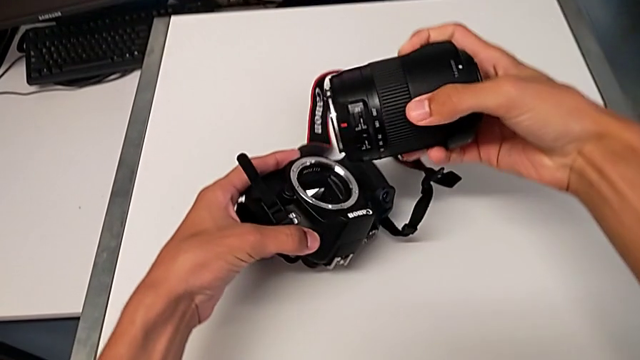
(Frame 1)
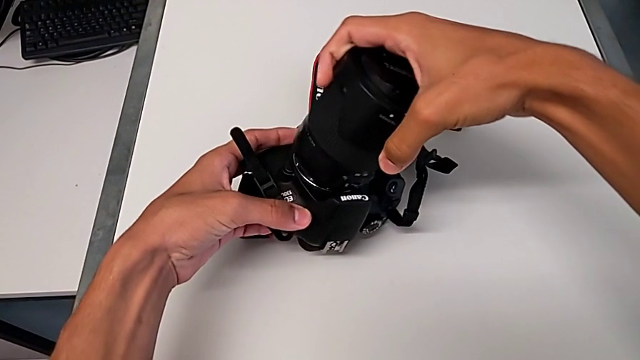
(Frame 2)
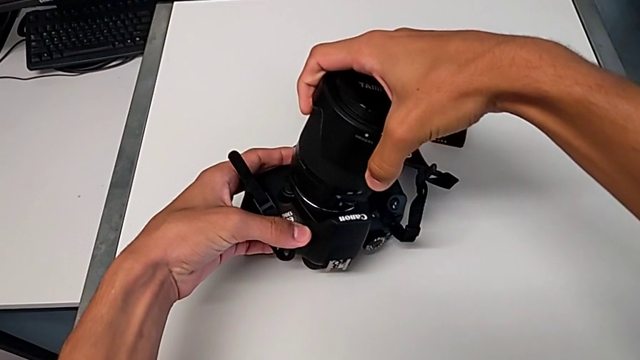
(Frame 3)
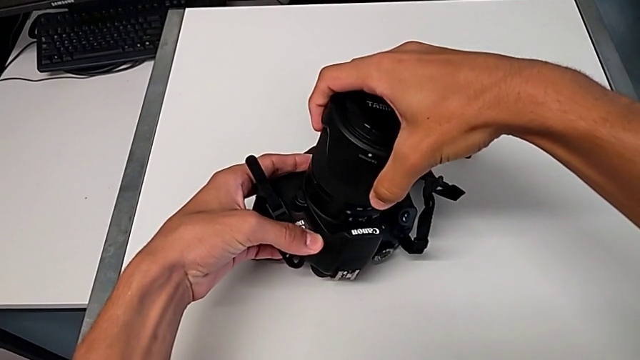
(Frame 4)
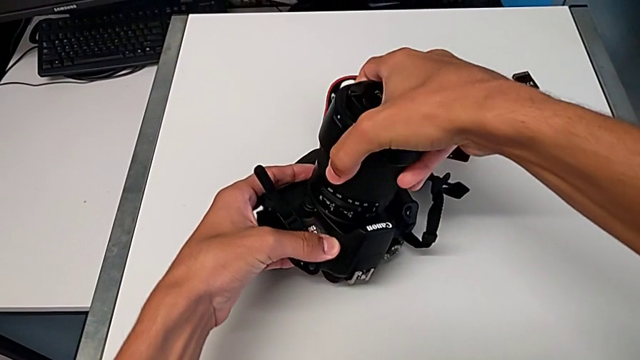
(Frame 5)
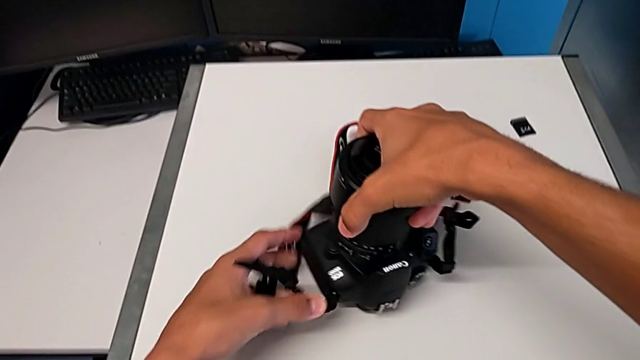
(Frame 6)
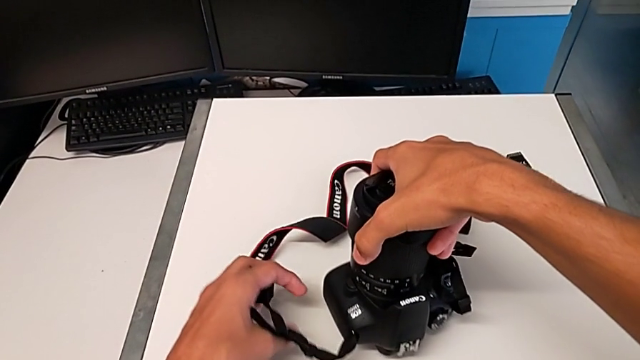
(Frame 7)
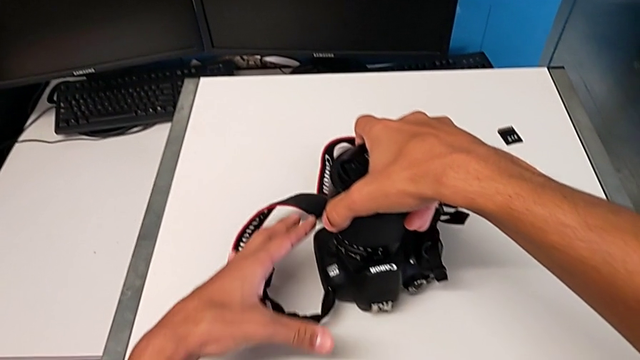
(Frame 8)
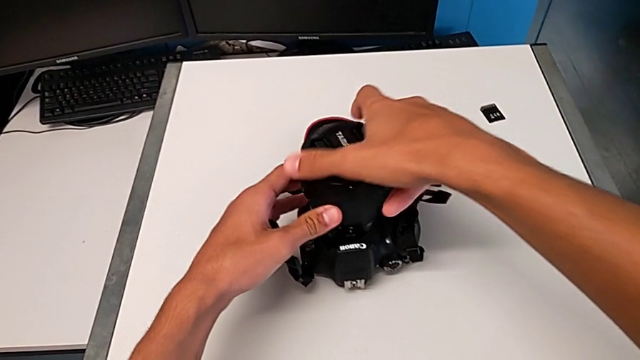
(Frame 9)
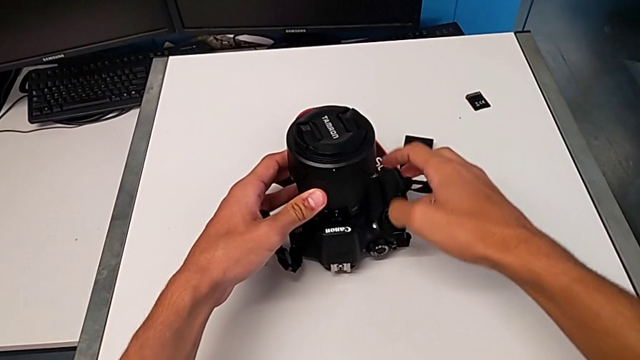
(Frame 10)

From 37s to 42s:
The camera wearer is assembling the lens on the DSLR. They insert the lens, turn it and place the DSLR.

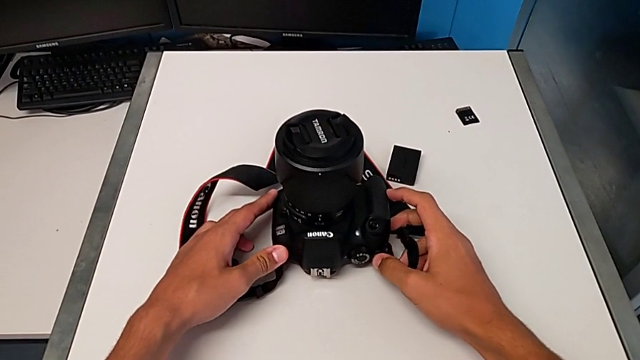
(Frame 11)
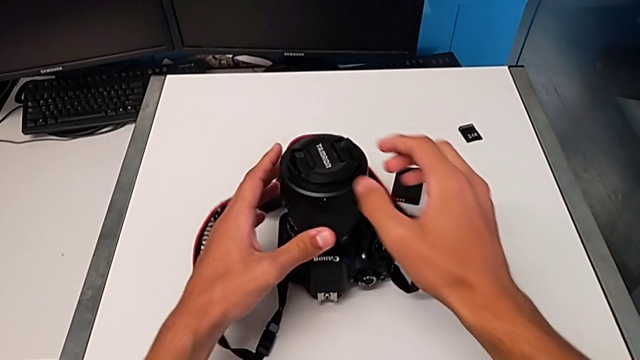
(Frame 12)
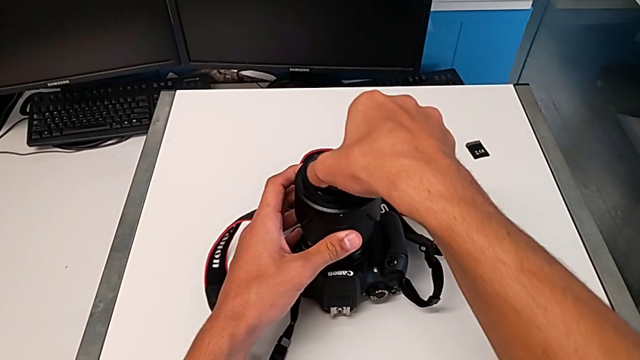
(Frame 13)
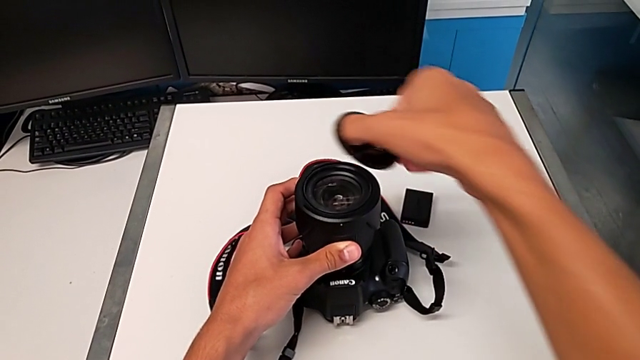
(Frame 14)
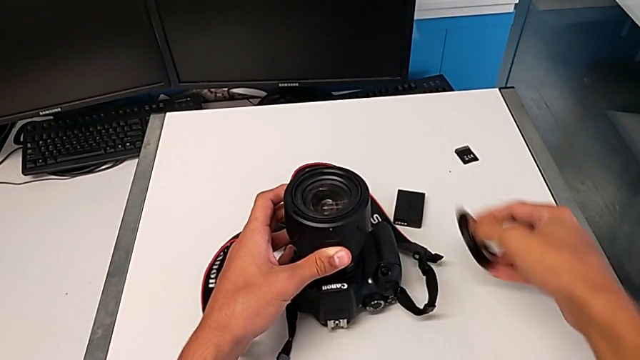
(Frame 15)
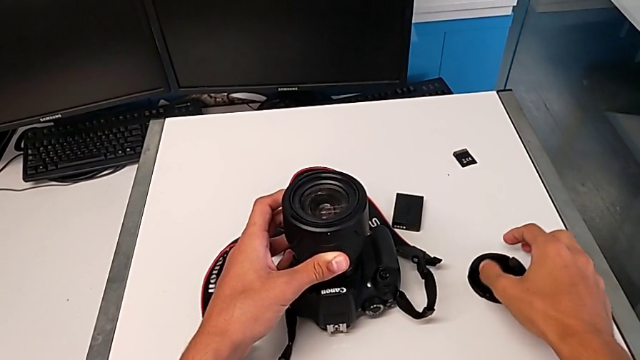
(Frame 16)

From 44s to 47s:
The camera wearer removes the lens cover. They place the lens cover.

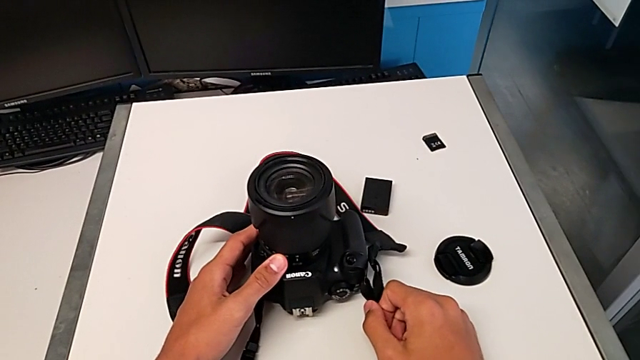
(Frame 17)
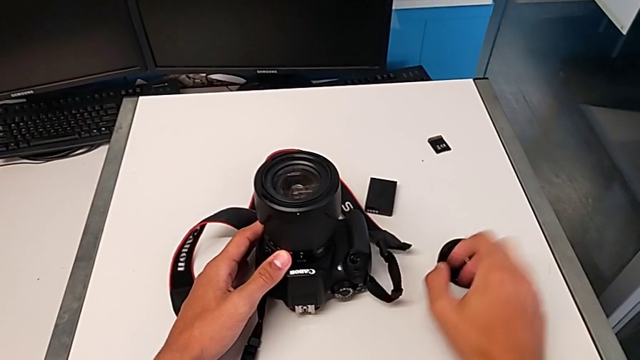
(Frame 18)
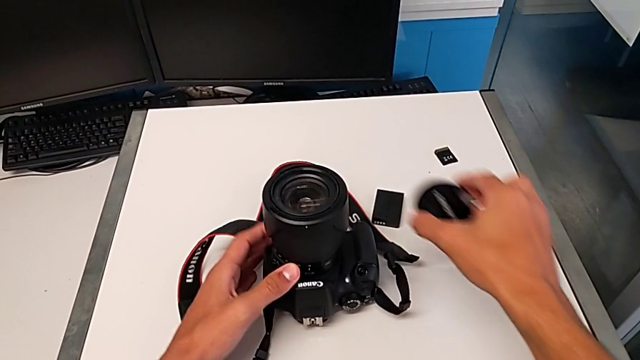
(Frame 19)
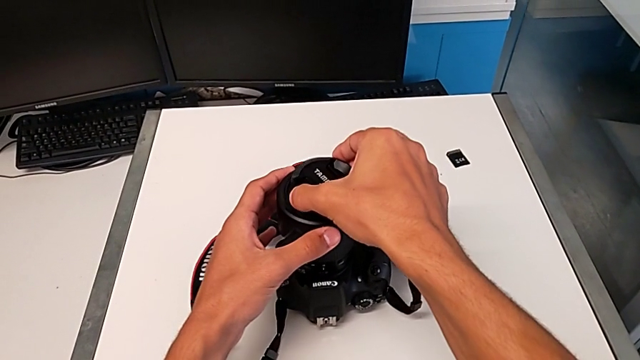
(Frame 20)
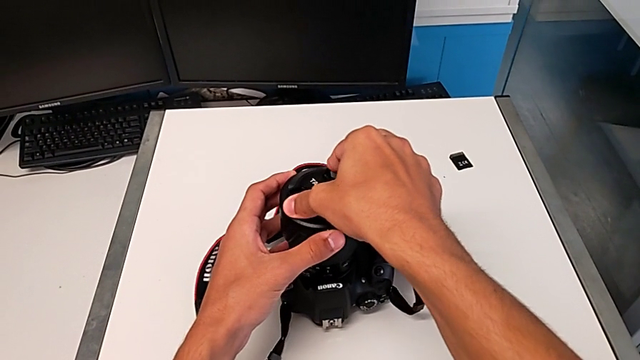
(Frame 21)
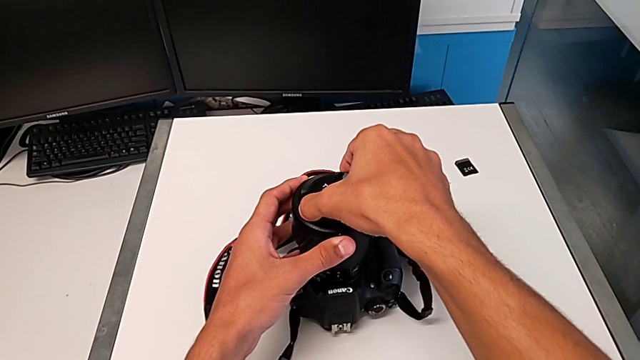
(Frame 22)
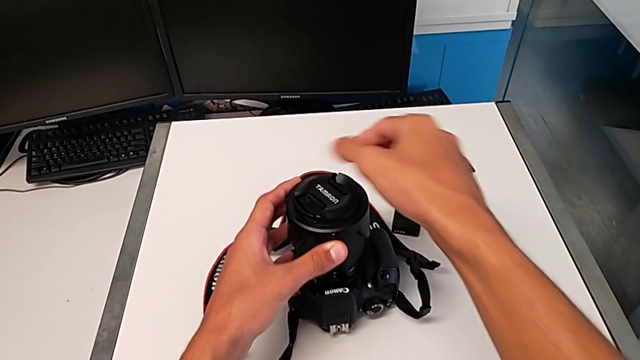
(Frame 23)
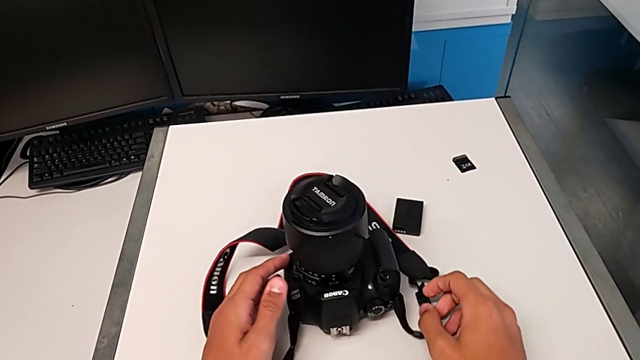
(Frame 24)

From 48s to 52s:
The camera wearer assembles the lens cover. They grab the lens cover, grab the lens, lift the lens cover and assemble it.

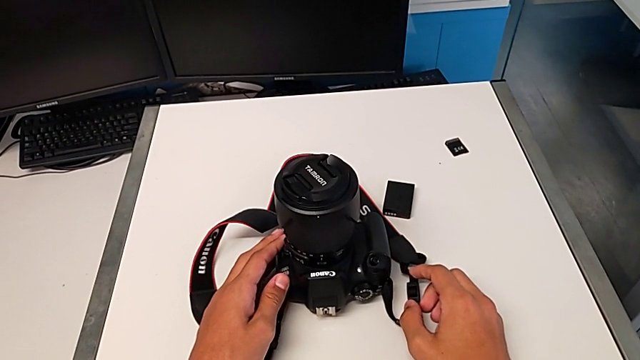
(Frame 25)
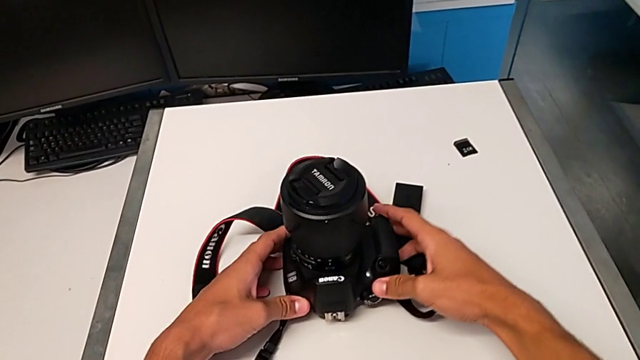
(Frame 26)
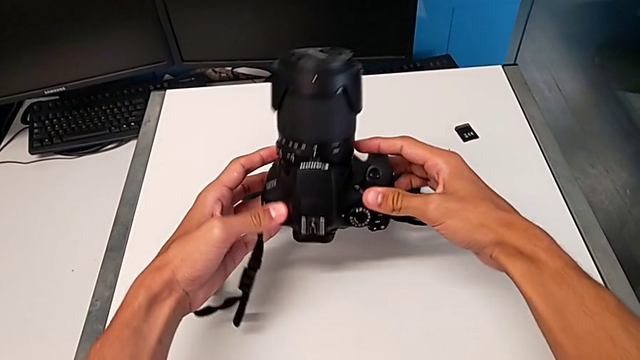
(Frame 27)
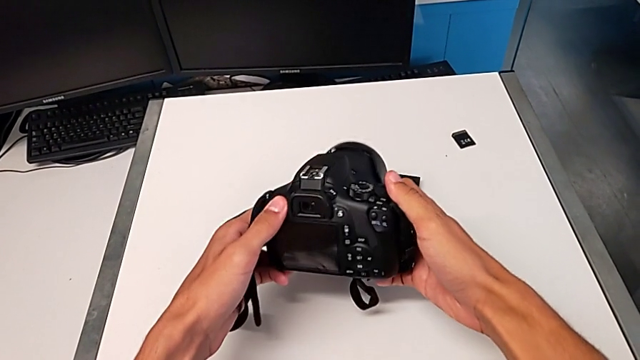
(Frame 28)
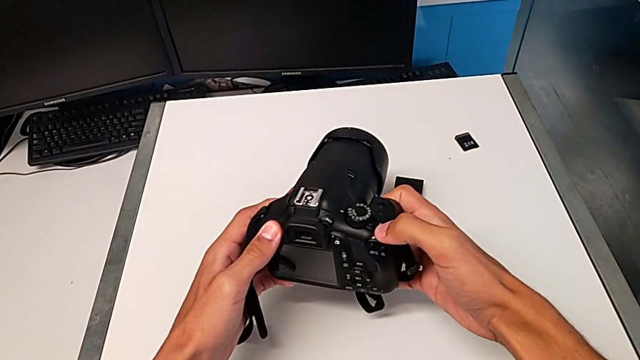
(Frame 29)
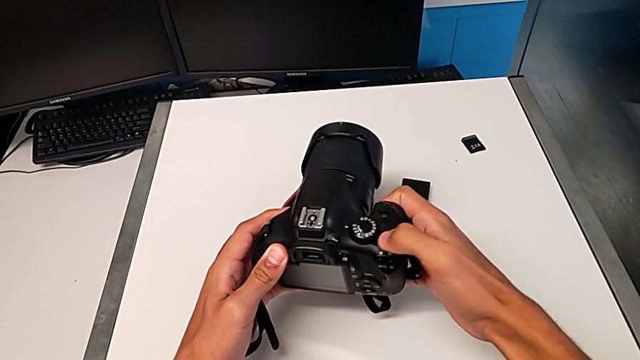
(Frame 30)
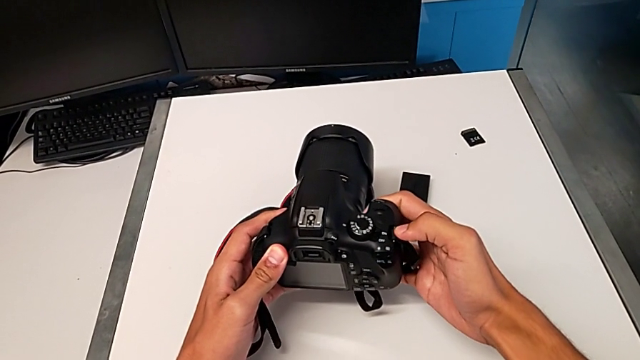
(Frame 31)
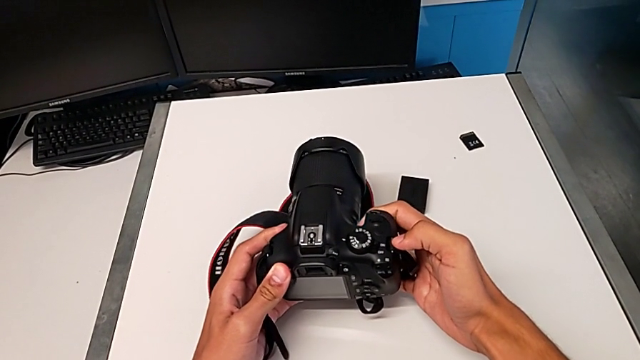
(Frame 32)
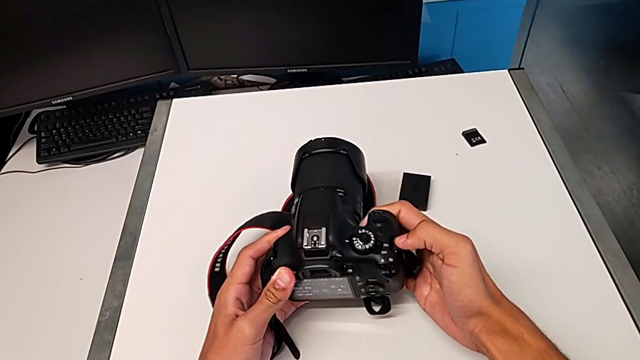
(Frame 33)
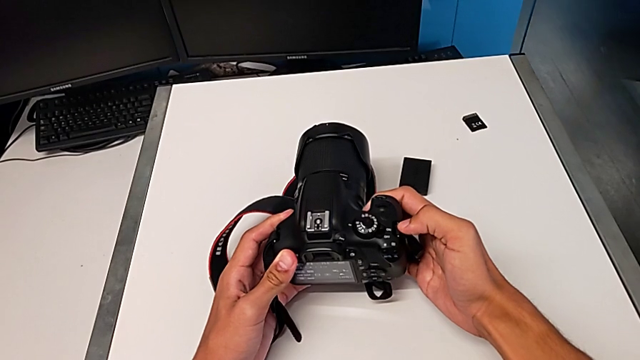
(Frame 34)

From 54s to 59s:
The camera wearer turns on the DSLR. They flip the DSLR, push the power button and turn on the DSLR.

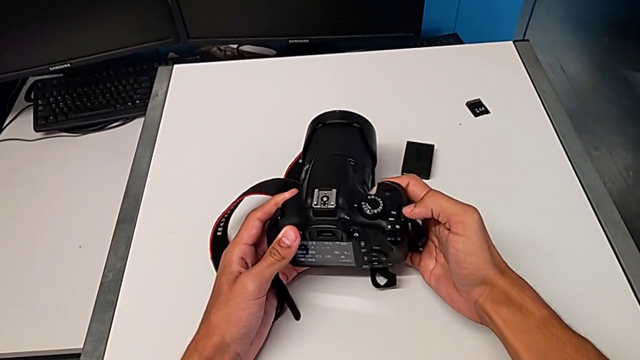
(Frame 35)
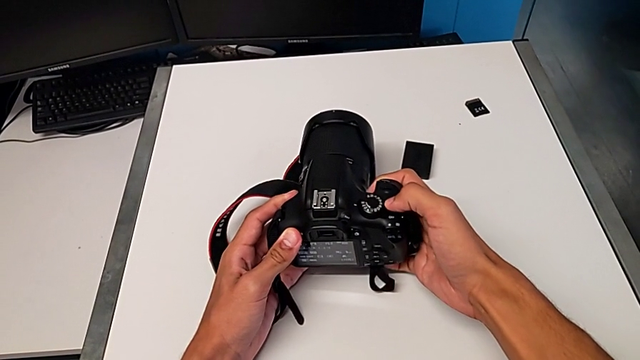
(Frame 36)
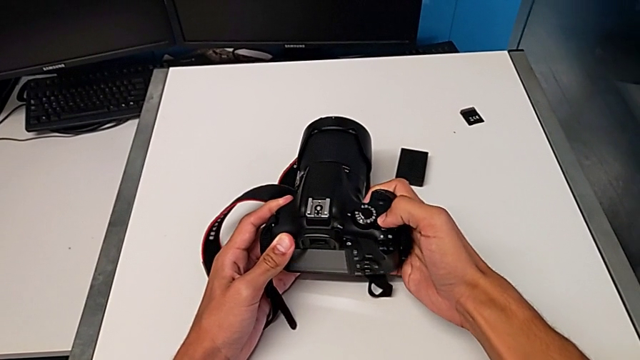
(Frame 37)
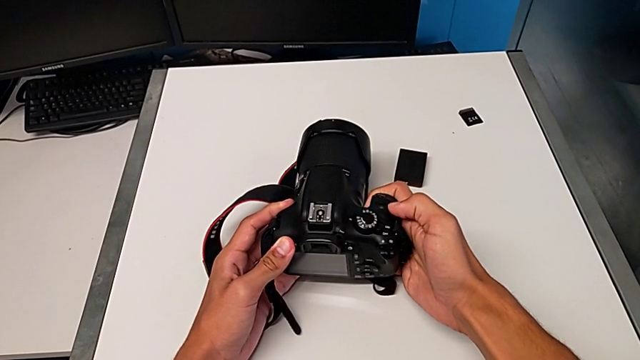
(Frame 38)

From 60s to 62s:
The camera wearer turns off the DSLR. They push the power button and turn on the DSLR.

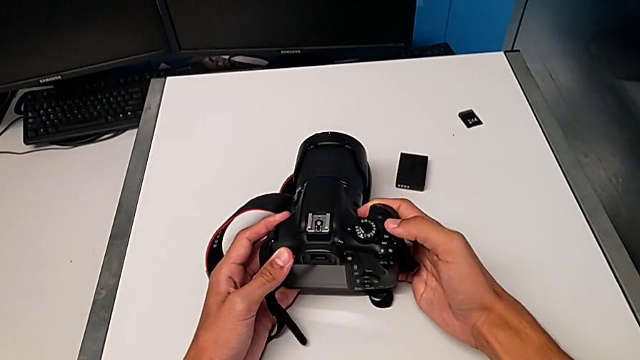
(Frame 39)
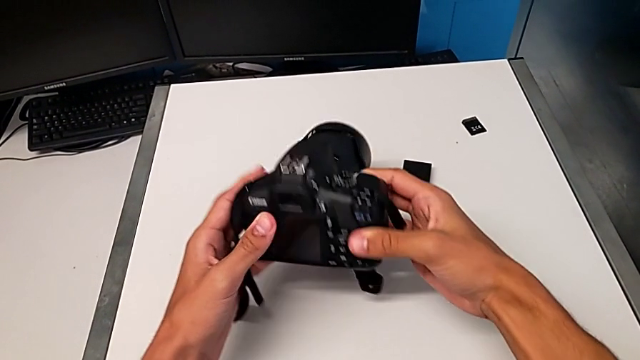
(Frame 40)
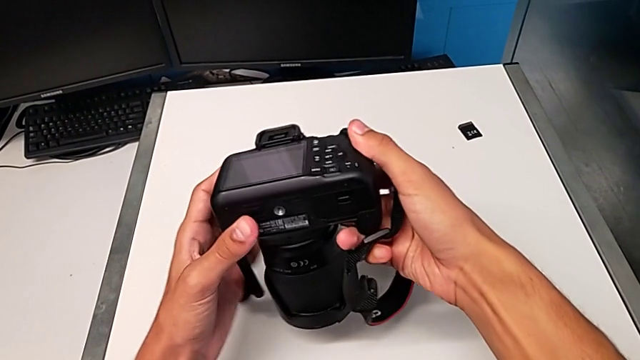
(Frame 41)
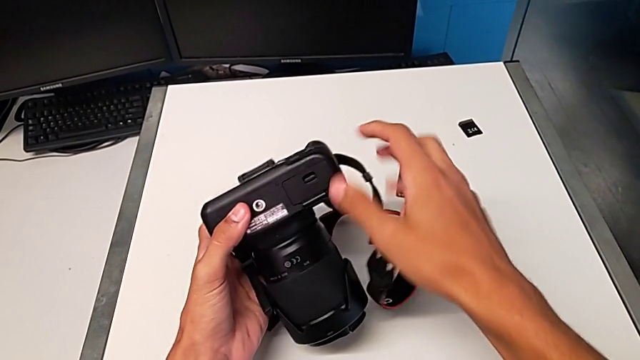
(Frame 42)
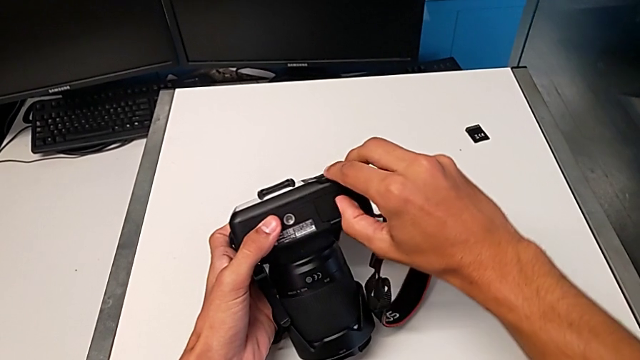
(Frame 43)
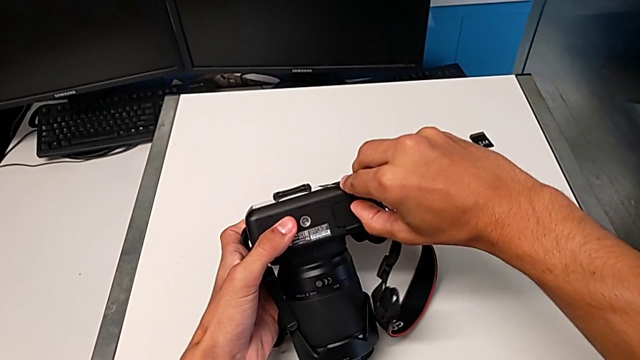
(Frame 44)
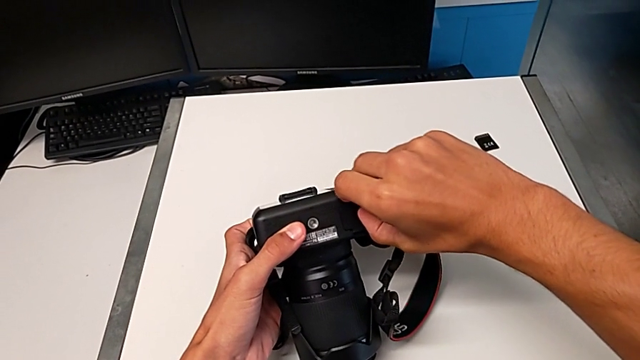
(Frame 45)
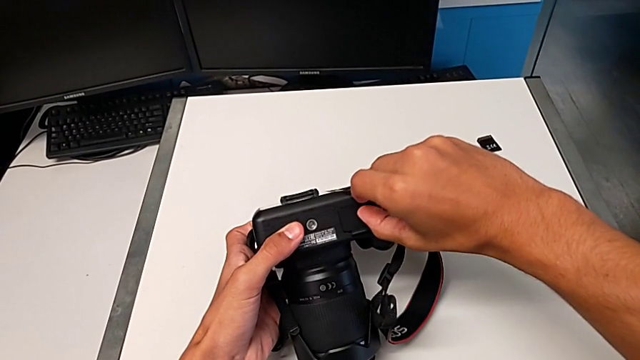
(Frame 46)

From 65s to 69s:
The camera wearer is exchanging the DSLR battery. They lift the DSLR, flip it, unlock the battery door and begin to wrongly push it.
